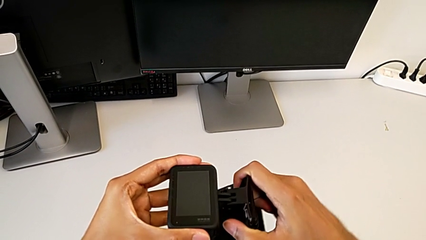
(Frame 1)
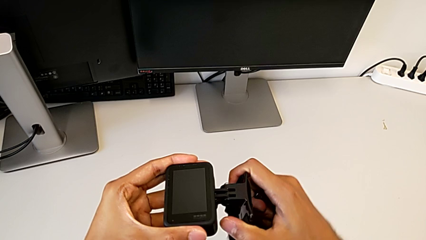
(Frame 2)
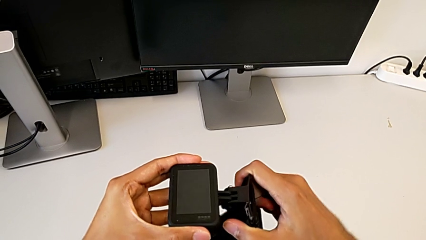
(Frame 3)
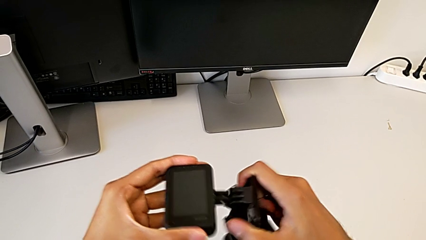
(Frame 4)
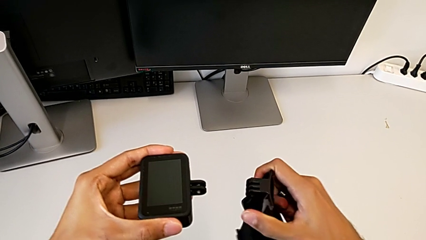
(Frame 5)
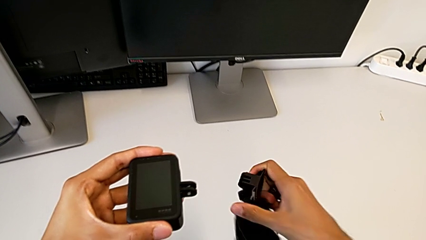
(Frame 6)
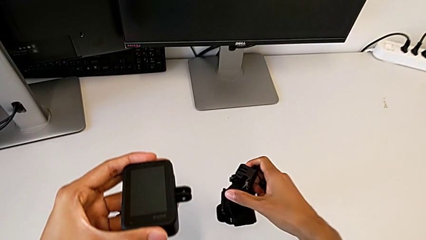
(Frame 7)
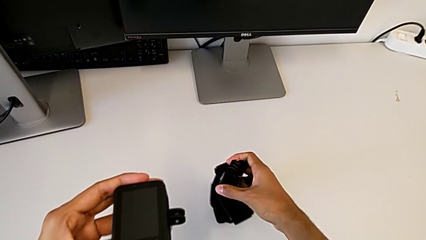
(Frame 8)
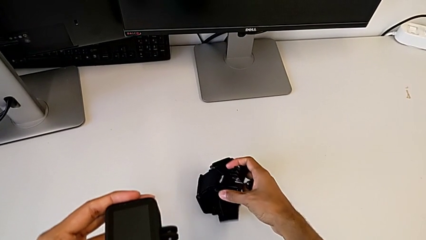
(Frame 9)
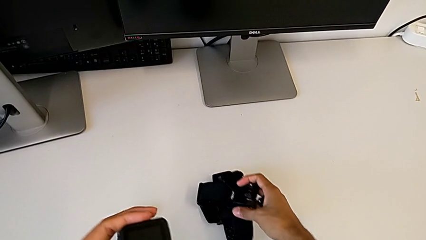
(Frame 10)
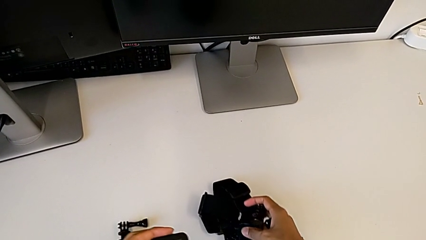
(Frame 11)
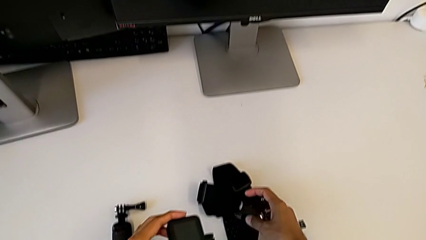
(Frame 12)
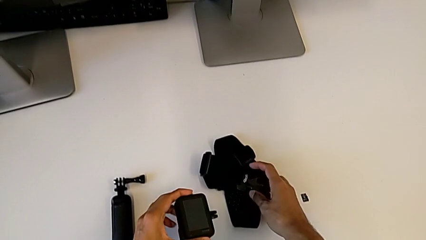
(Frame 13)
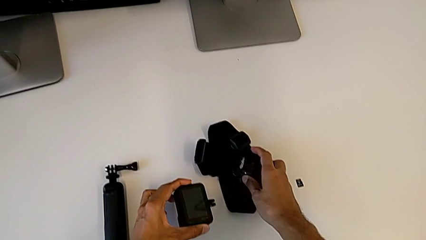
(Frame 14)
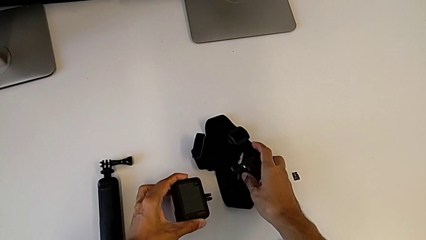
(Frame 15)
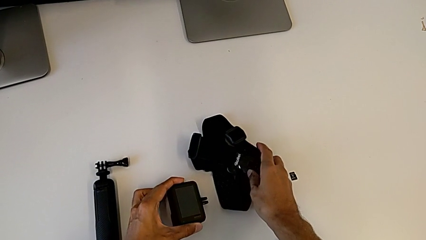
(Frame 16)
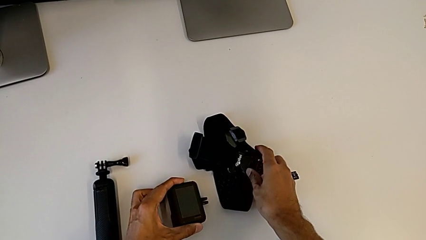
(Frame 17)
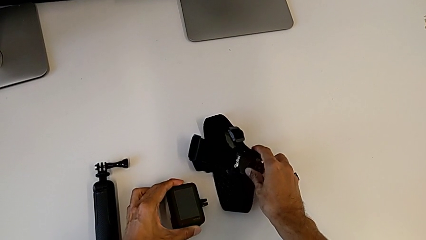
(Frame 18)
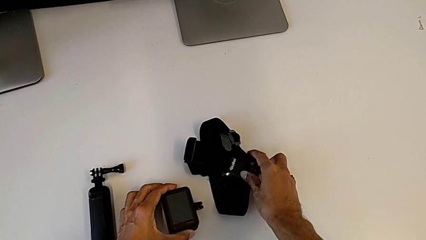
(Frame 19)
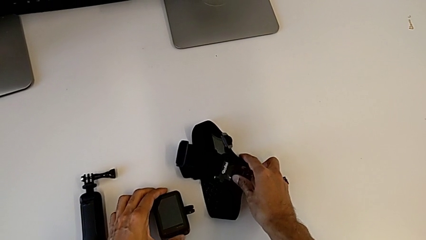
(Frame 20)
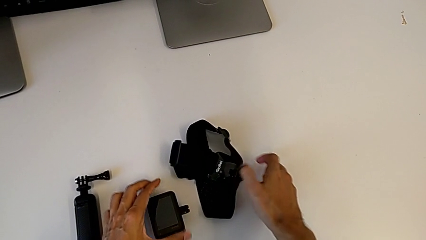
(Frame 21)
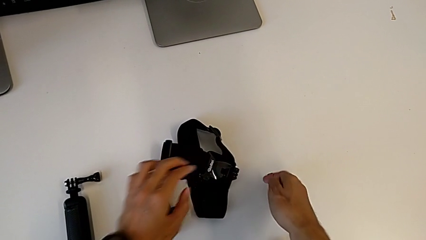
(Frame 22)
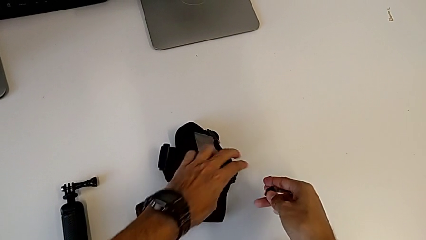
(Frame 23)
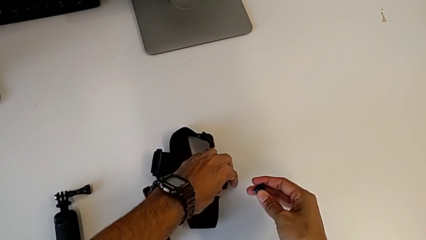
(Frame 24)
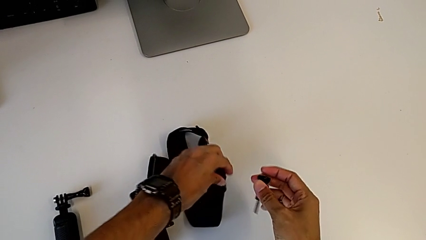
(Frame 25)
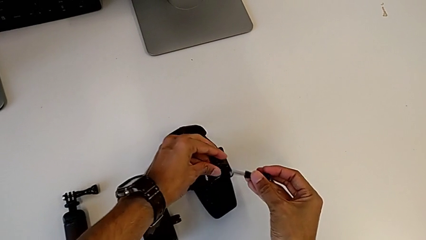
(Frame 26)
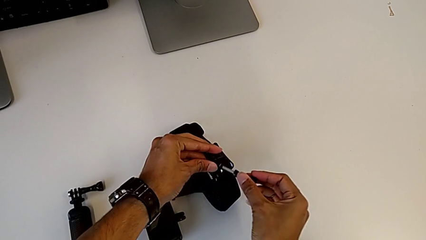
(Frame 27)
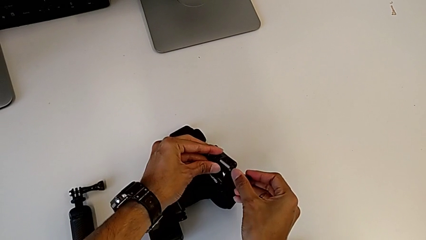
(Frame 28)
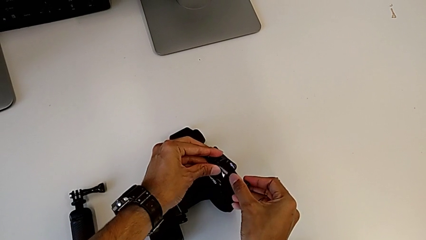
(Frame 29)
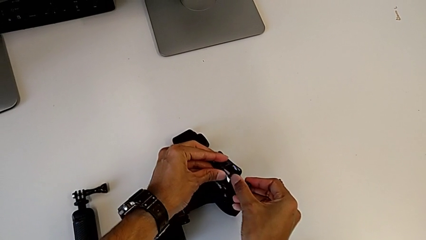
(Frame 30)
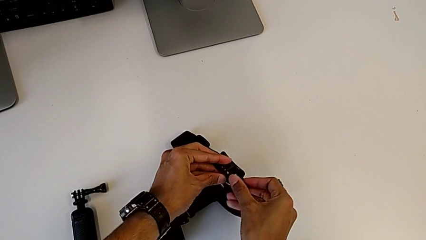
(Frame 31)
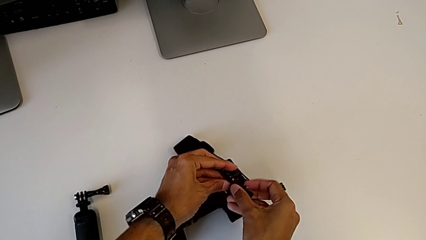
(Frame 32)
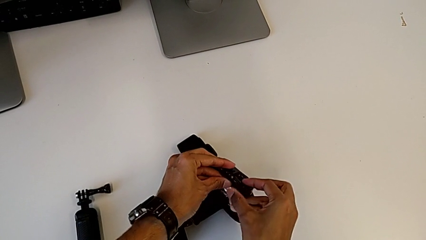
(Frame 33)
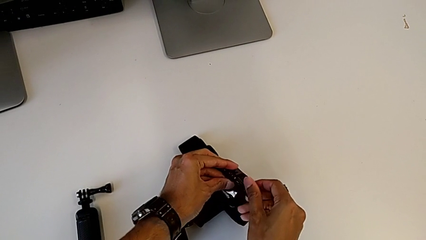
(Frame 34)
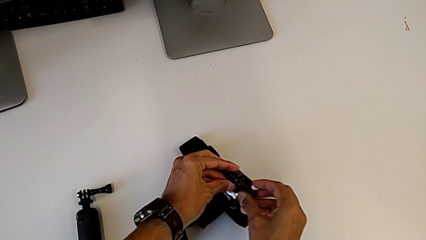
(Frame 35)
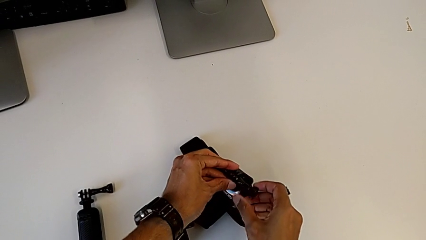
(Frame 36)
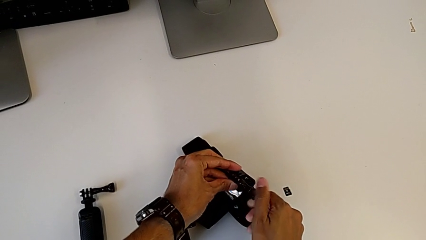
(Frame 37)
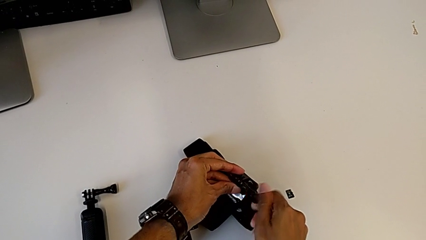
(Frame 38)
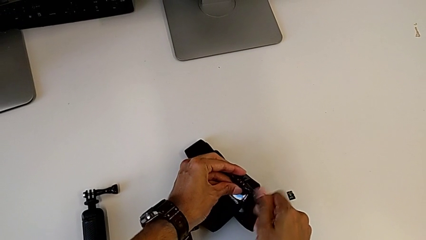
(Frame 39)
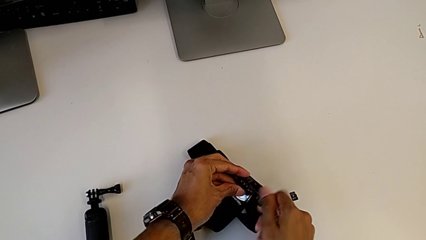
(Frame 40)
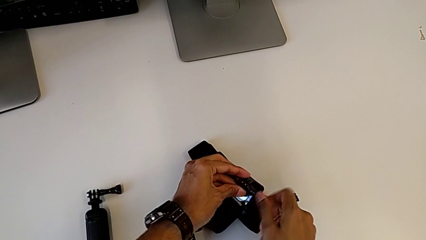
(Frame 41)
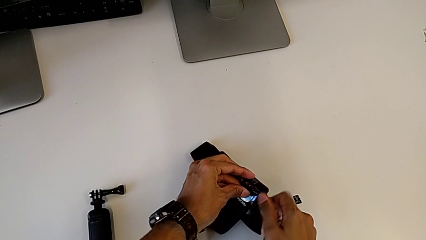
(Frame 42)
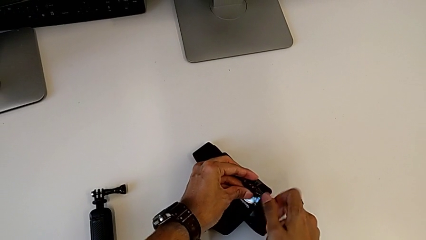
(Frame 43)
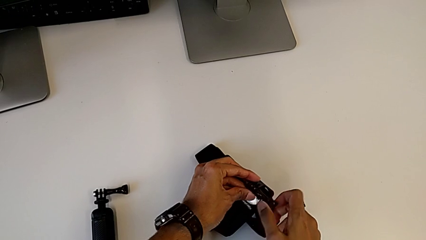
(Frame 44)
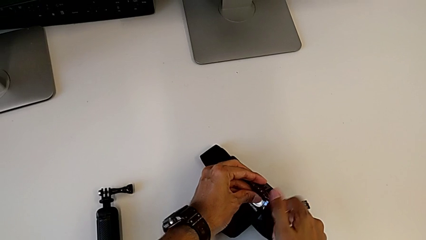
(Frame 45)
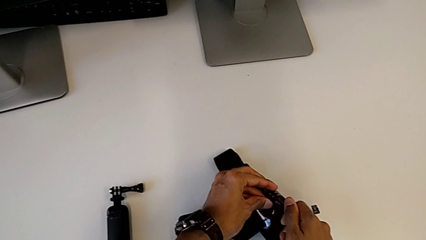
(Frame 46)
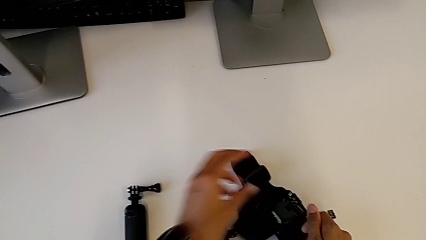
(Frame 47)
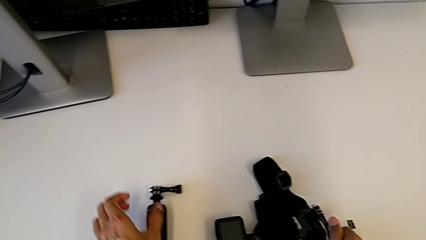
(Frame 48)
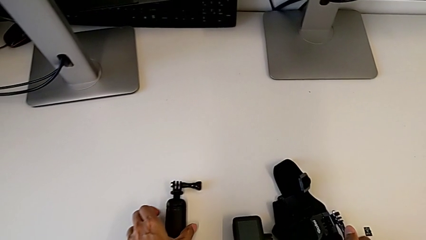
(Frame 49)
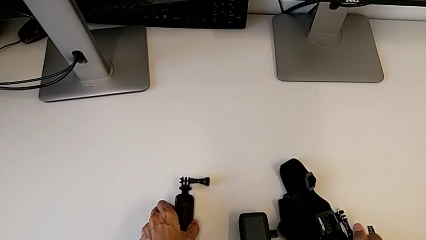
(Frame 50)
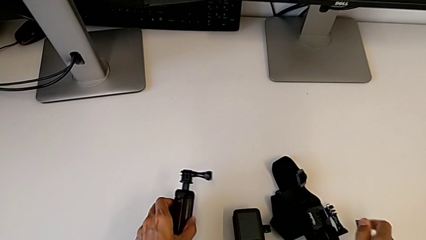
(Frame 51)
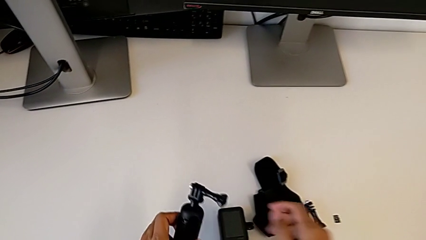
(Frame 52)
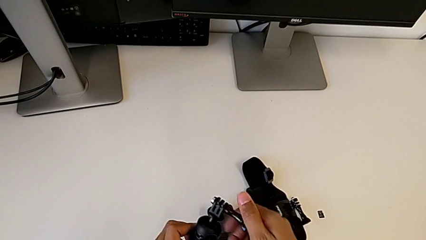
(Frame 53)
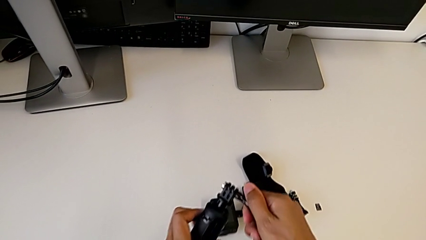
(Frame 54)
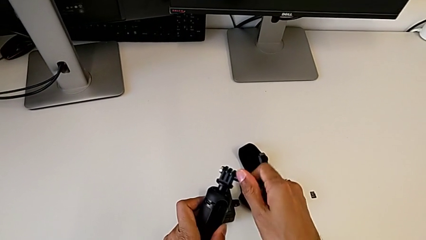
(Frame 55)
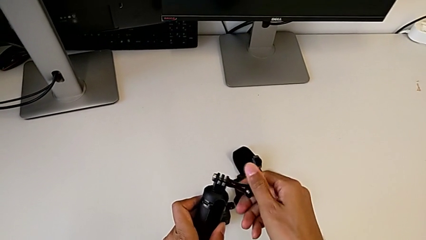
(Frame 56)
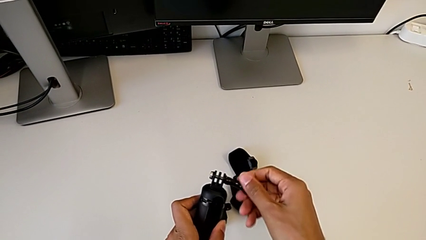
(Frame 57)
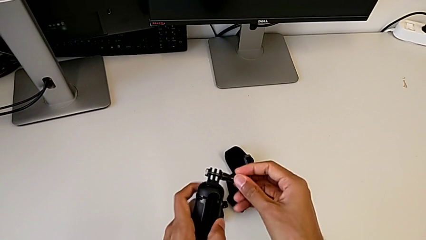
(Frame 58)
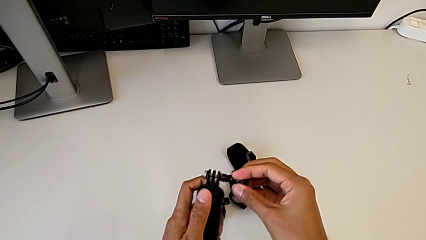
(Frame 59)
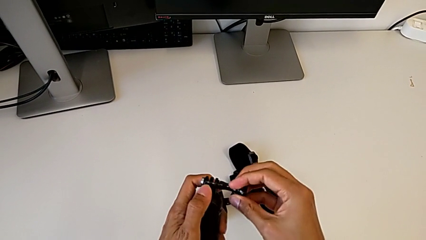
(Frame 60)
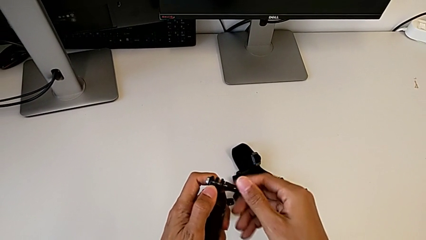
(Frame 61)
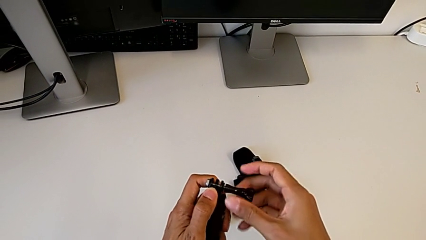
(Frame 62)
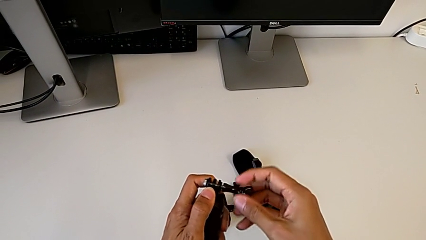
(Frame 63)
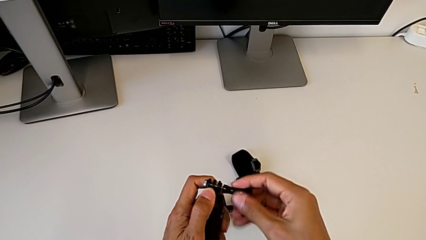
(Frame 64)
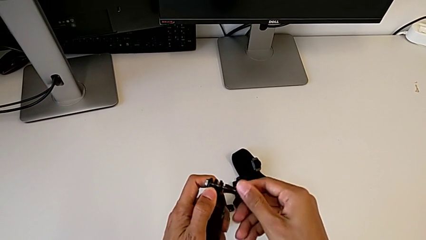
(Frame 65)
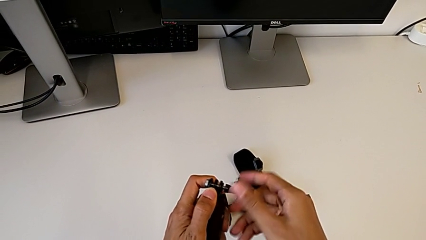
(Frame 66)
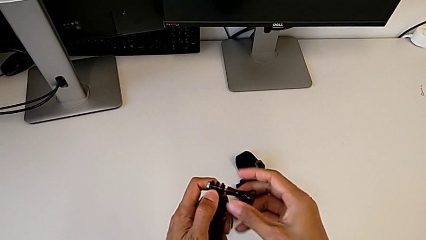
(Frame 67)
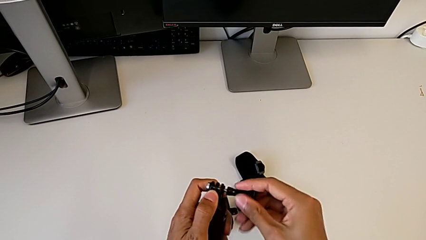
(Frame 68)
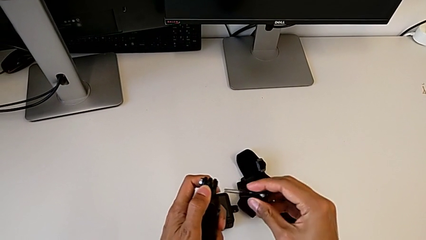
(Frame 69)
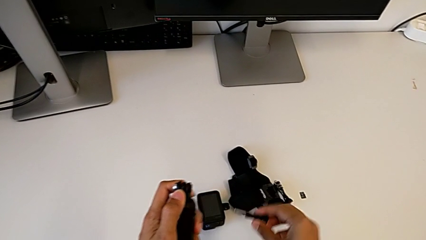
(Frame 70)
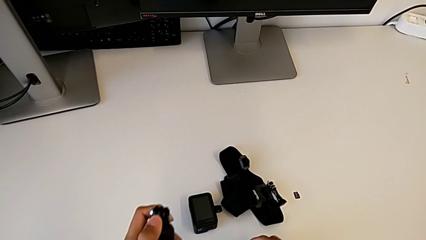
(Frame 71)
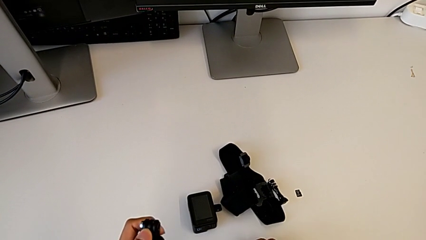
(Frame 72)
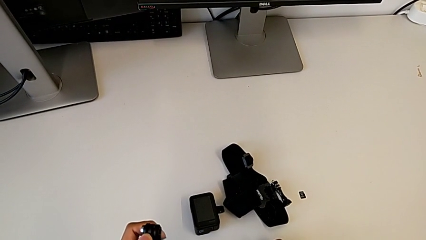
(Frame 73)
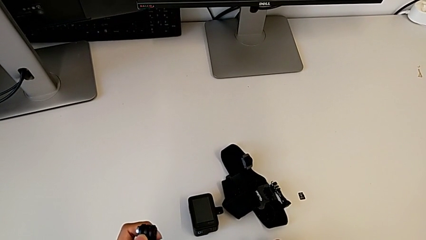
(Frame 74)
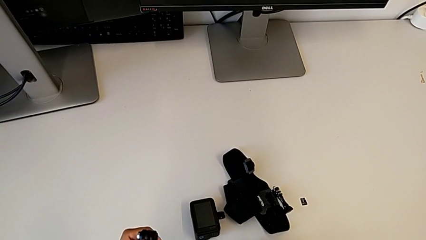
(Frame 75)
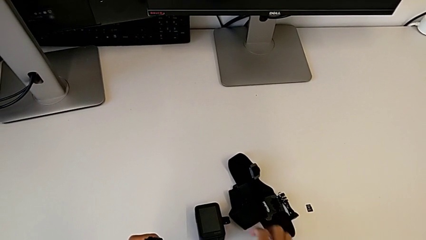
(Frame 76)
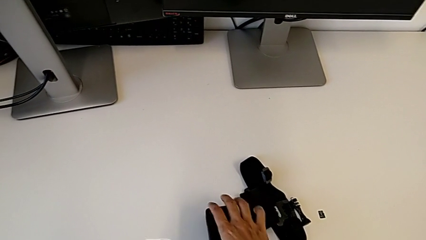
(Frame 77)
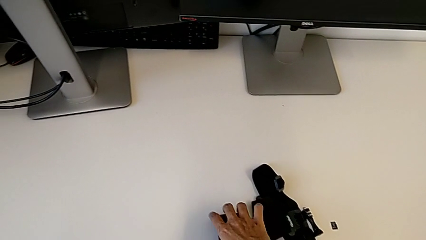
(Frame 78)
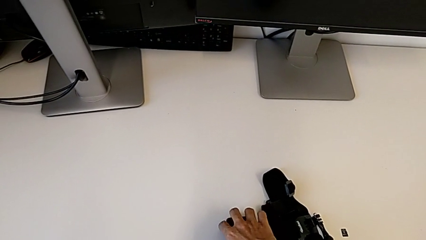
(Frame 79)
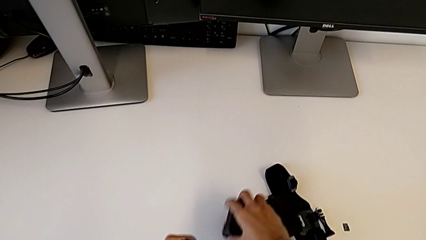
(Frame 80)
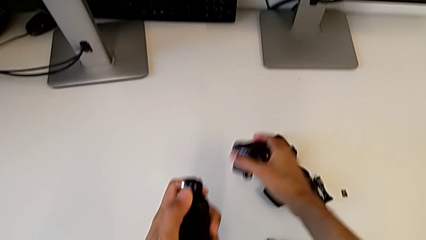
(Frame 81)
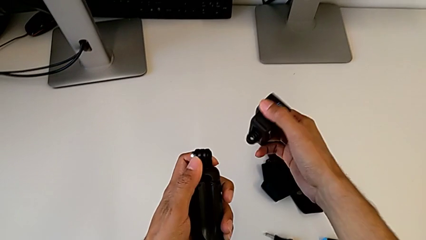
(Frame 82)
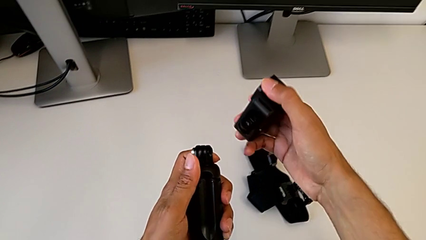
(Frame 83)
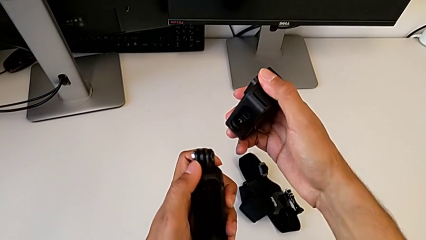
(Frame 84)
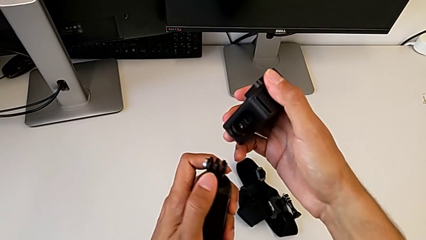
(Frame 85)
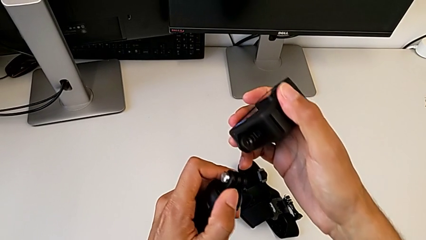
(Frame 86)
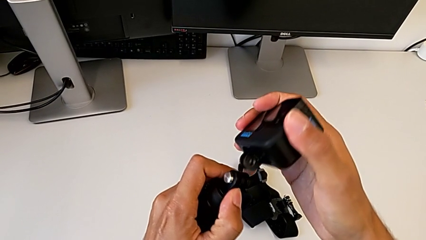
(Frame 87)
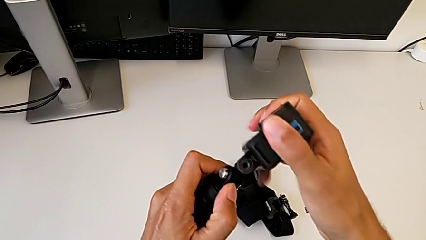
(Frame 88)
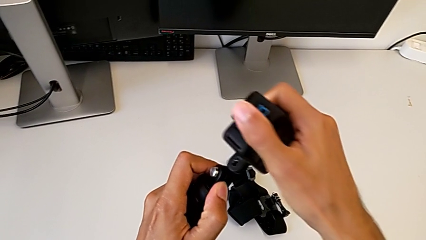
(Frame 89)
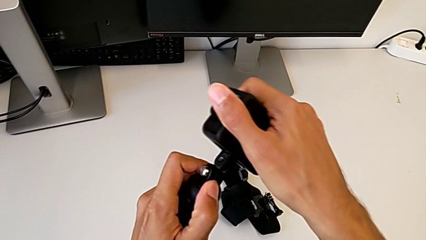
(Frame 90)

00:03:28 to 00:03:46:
The camera wearer is exchanging the strap for the handheld grip. They withdraw the strap, place it, screw the screw, unscrew it and lift the GoPro.
